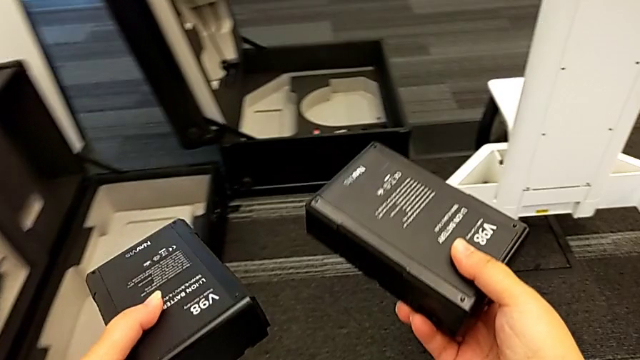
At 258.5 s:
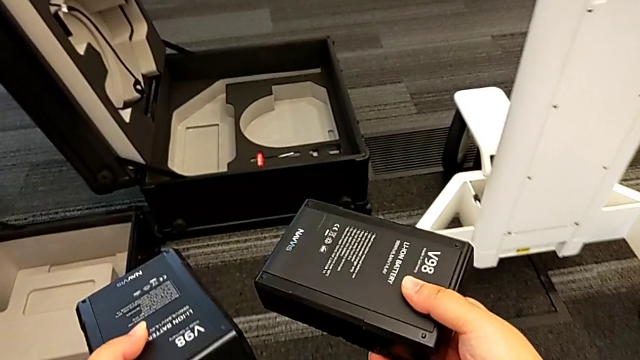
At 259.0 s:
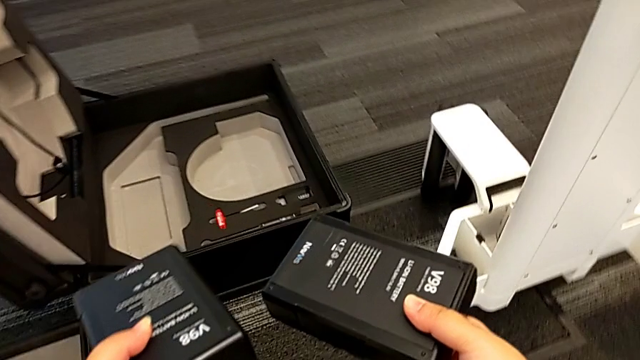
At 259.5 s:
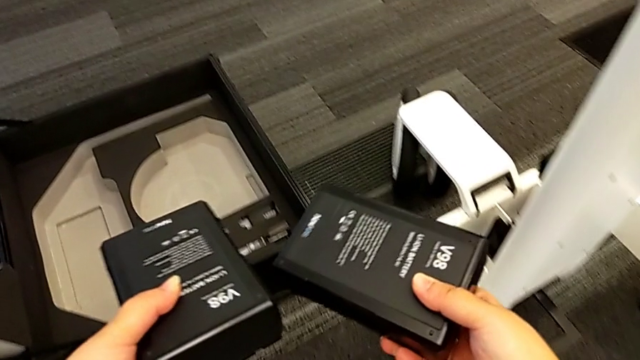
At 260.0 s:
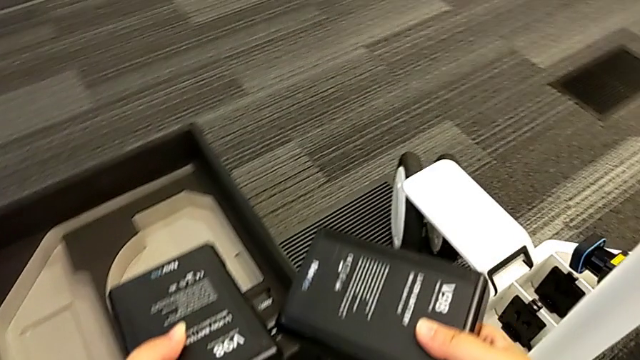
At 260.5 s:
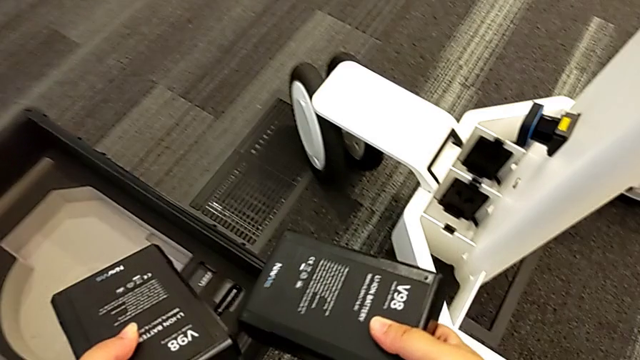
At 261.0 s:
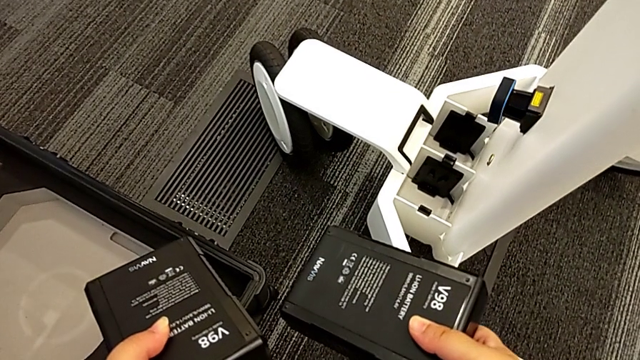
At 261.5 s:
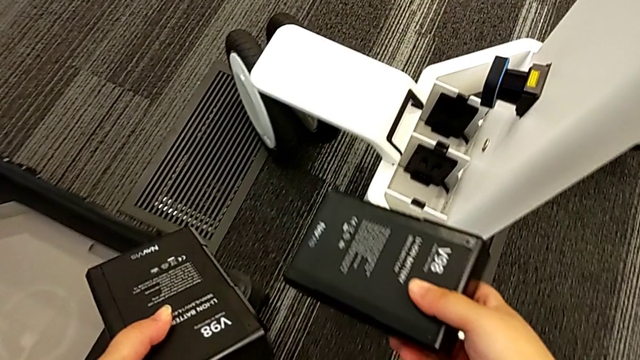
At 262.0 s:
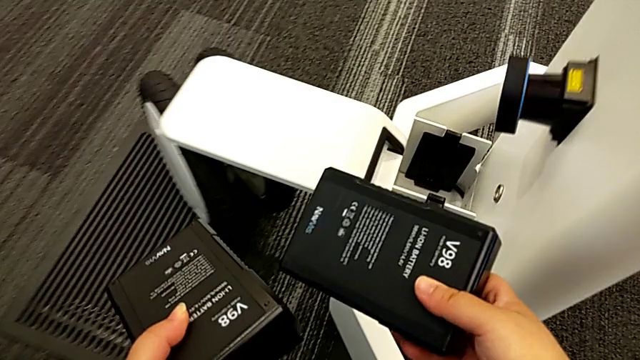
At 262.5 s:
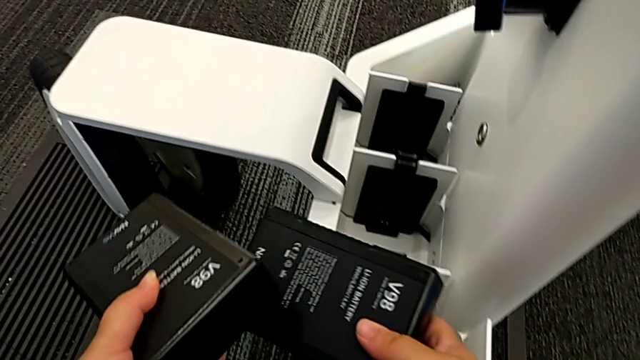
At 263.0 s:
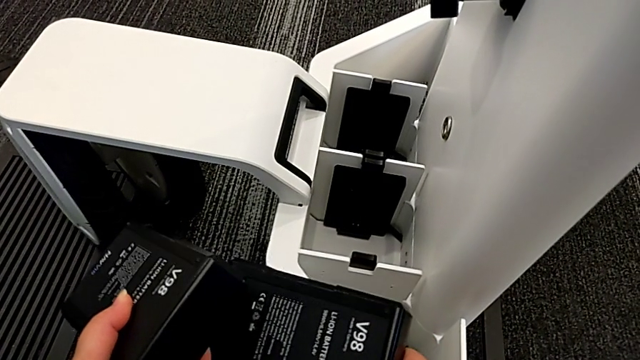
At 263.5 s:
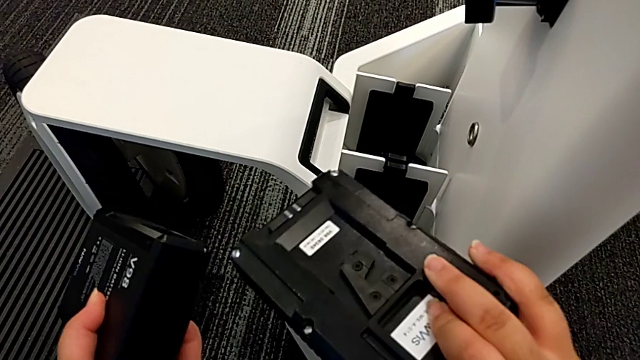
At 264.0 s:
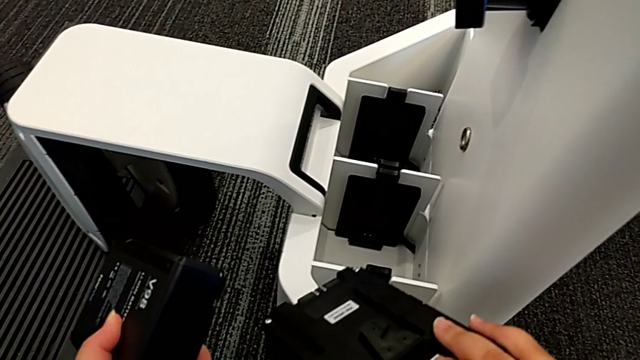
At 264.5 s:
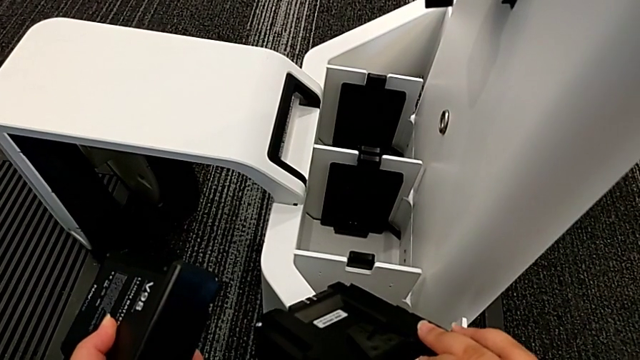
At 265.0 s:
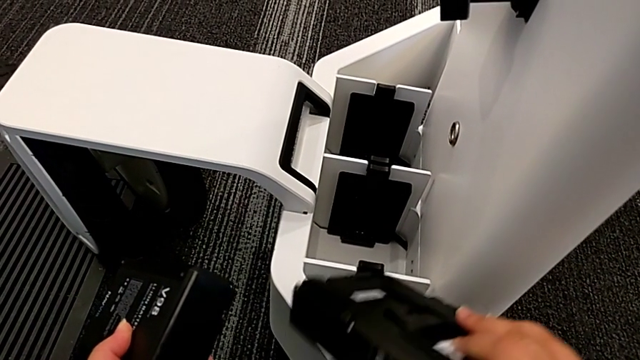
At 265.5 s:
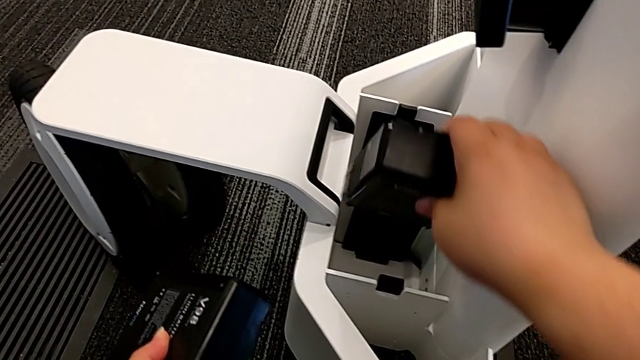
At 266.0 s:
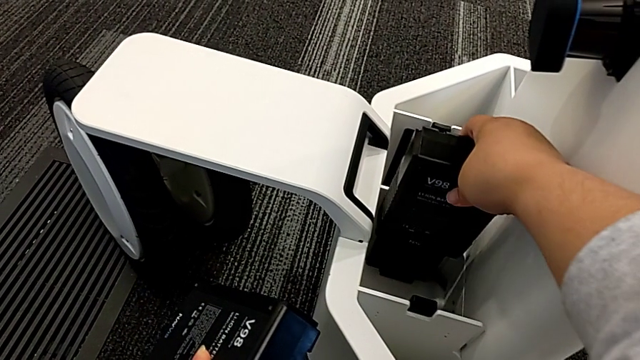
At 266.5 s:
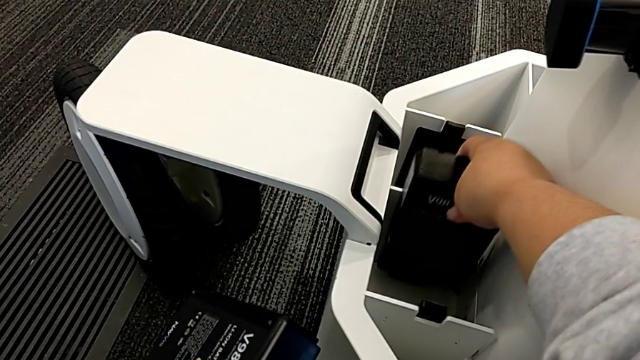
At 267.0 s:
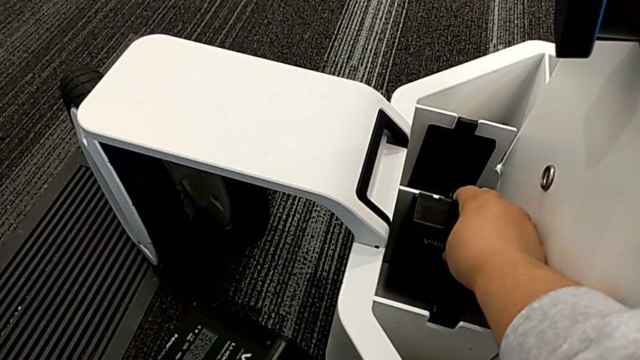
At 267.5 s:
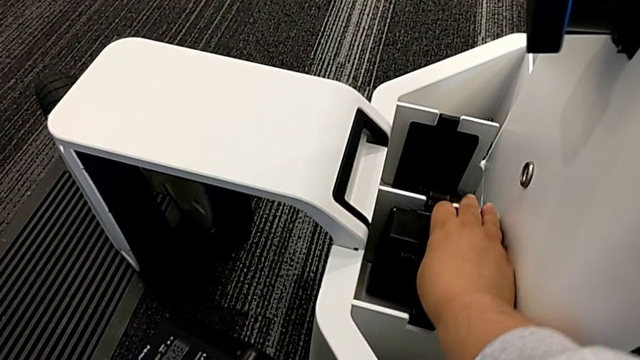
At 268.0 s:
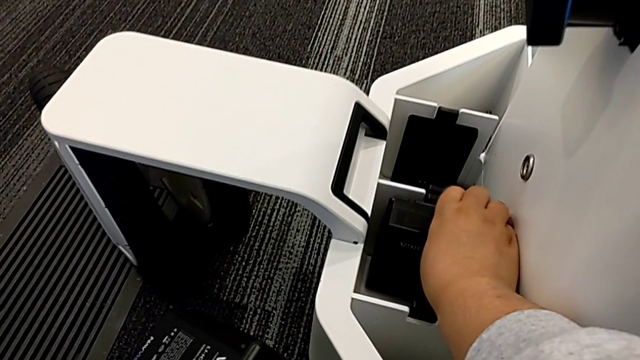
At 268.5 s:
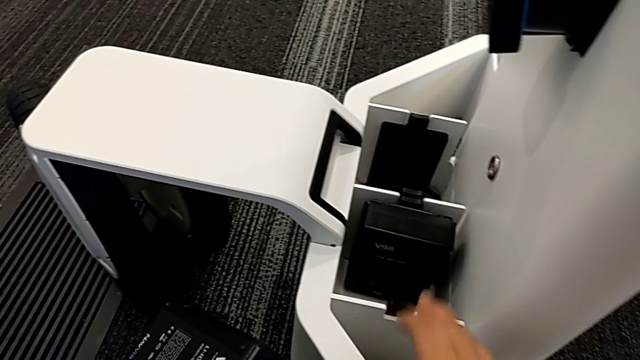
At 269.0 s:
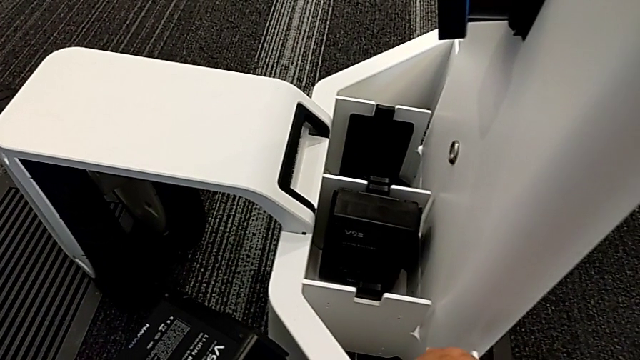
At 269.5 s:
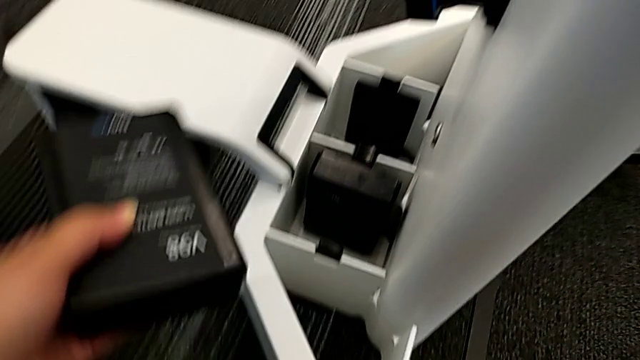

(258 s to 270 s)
The camera wearer is putting the batteries in. They grab the battery, hold it, inspect the first battery and insert it.

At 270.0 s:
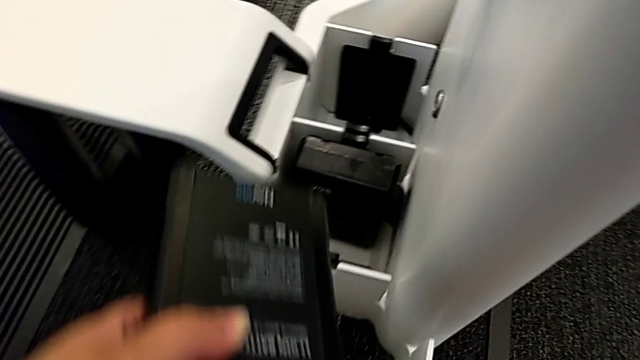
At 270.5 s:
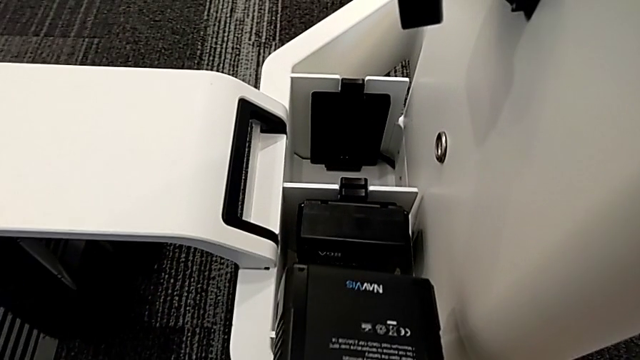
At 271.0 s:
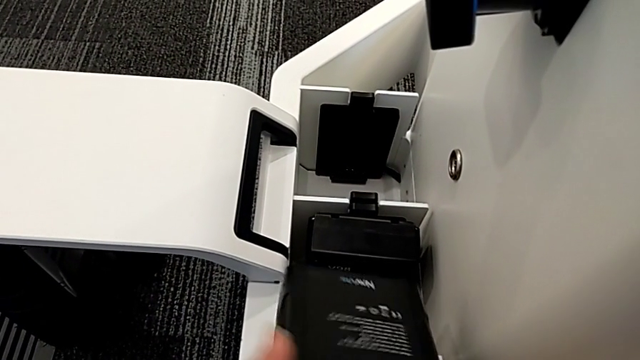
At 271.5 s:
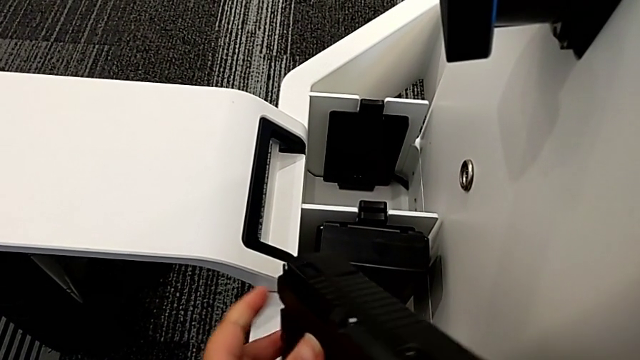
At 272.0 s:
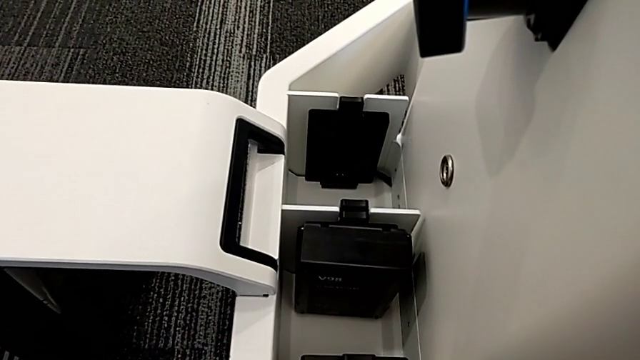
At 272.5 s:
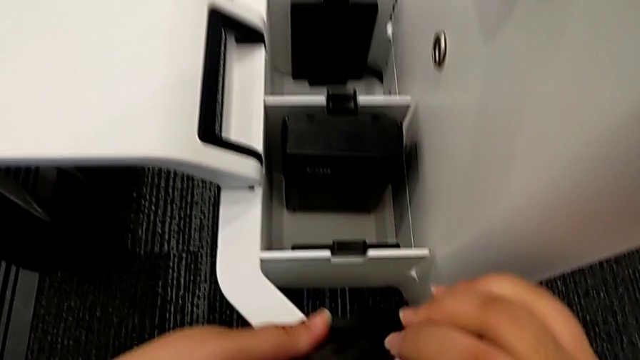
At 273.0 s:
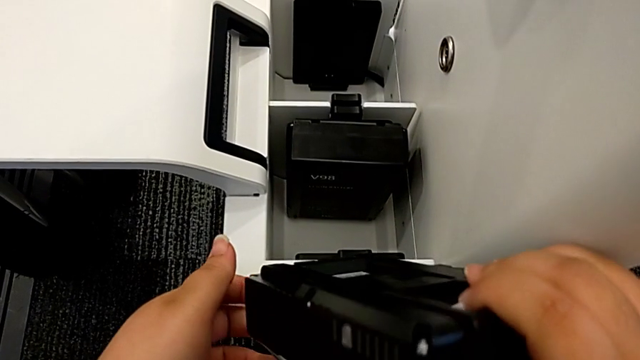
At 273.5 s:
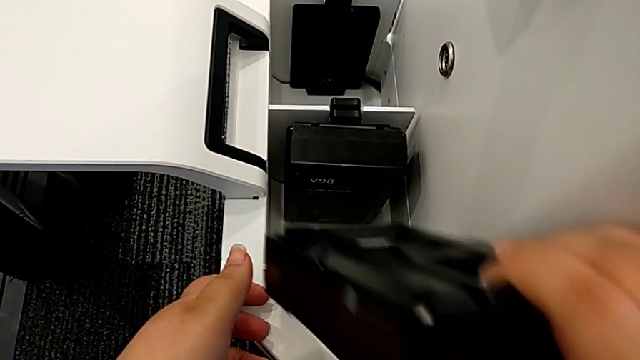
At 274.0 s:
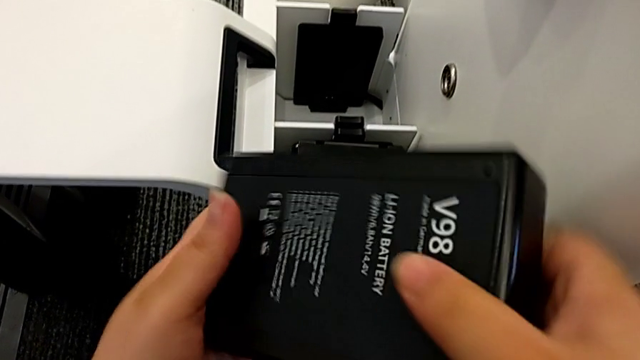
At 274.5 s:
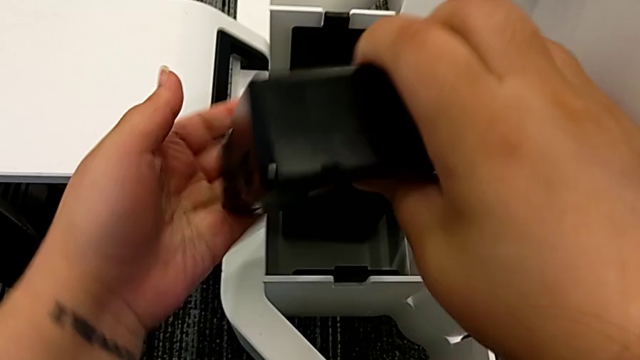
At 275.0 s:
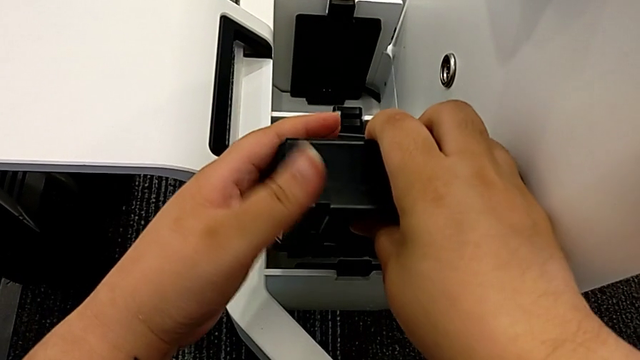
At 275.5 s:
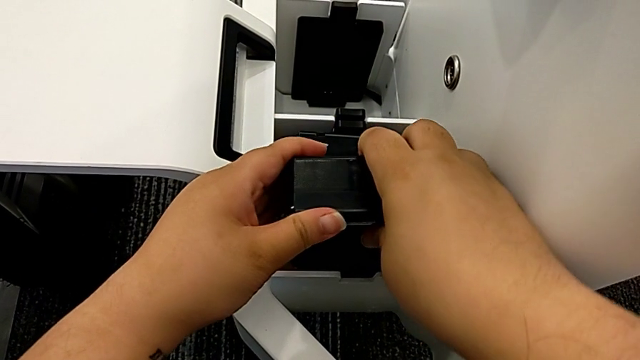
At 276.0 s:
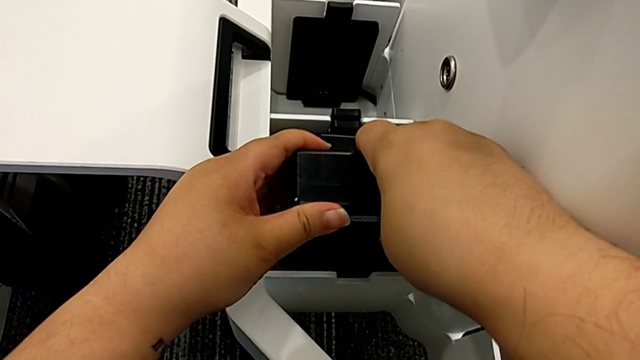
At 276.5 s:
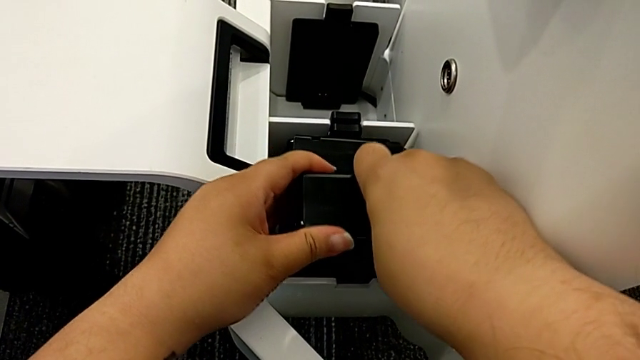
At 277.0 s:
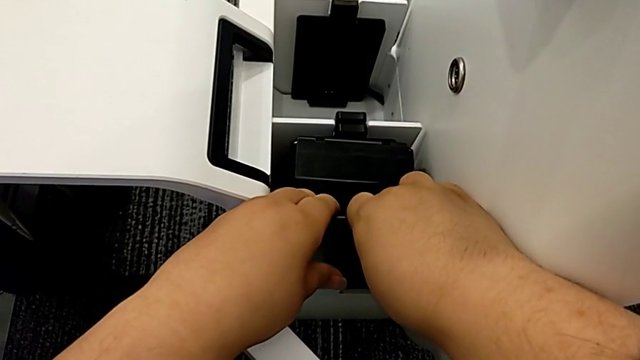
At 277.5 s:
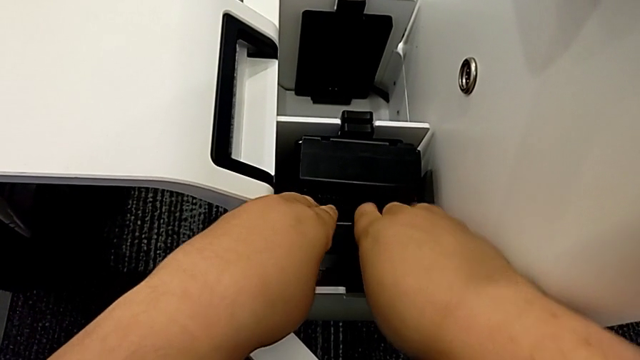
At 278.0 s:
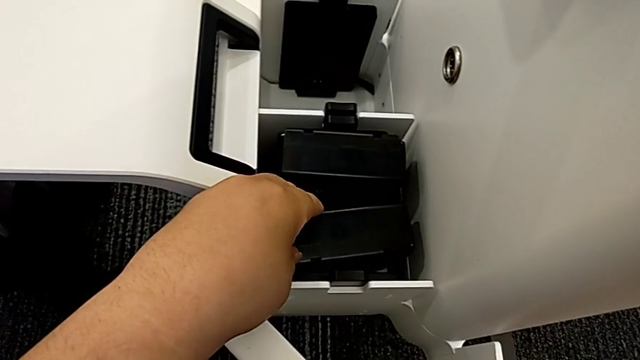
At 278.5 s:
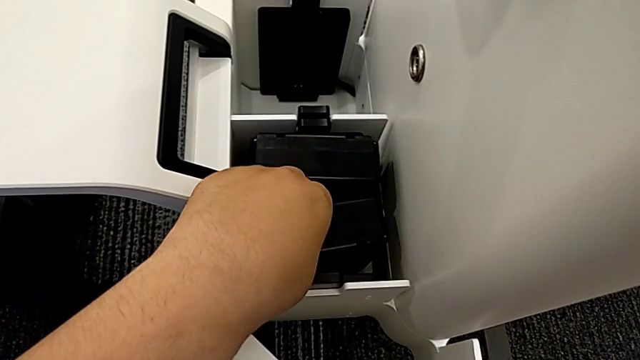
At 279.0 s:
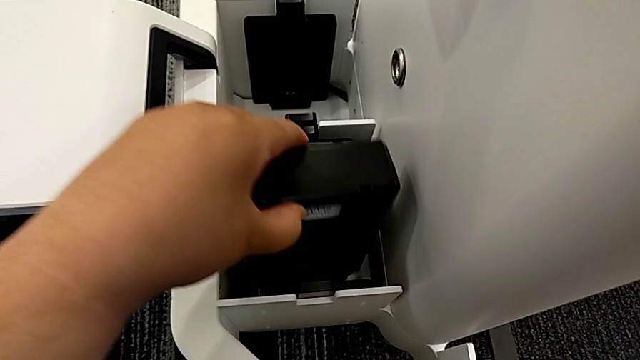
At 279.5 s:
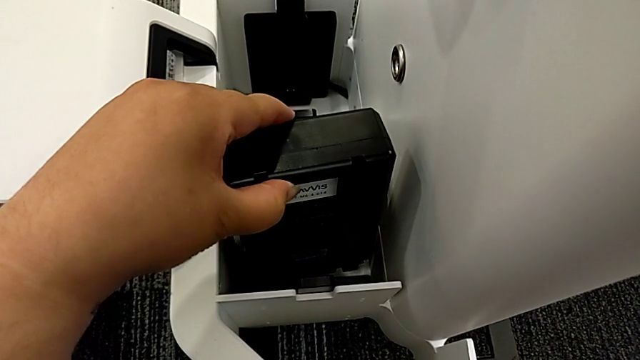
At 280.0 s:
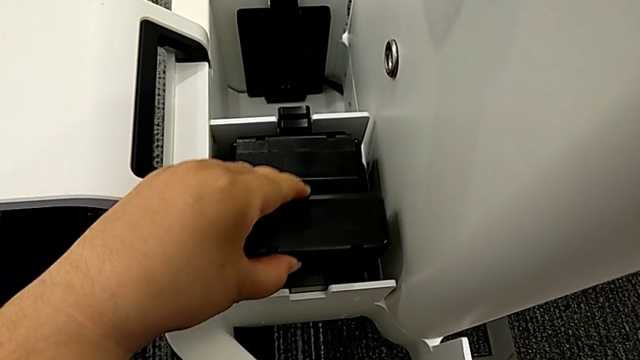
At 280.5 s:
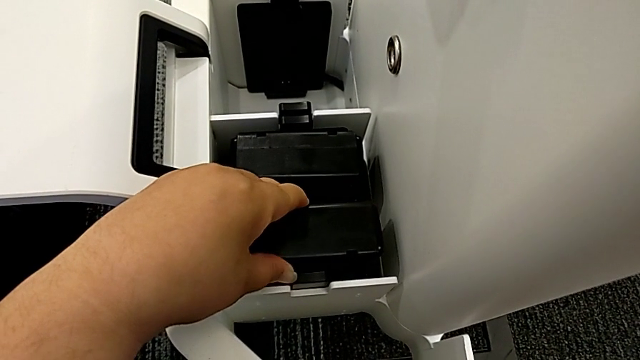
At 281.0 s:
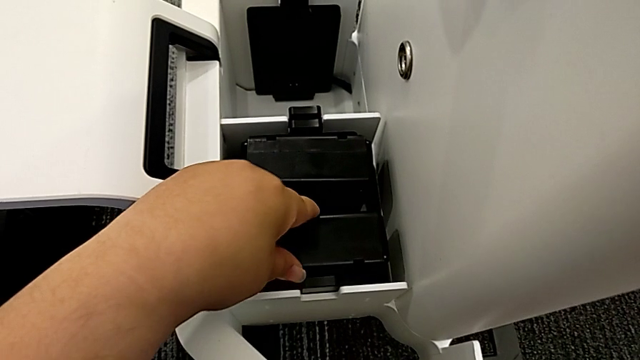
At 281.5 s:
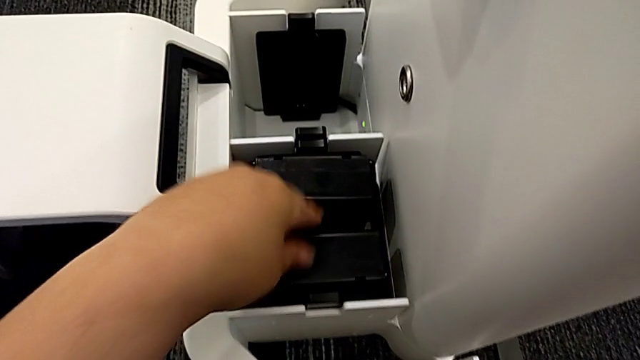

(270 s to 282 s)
The camera wearer is putting the batteries in. They rotate the second battery, wrongly insert it, inserting the wrong side of the battery, and insert it.
